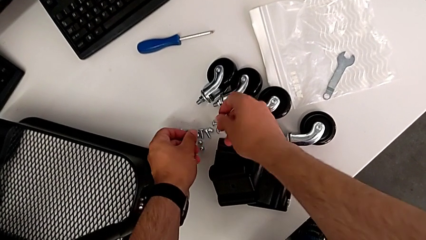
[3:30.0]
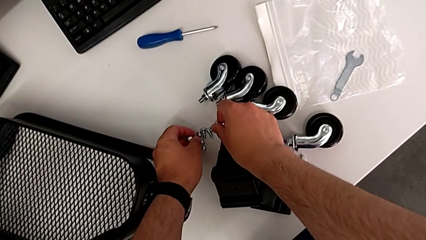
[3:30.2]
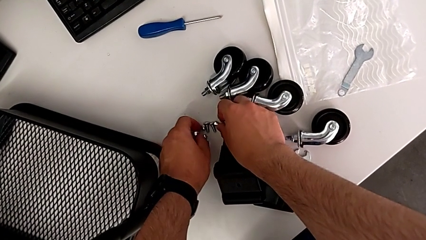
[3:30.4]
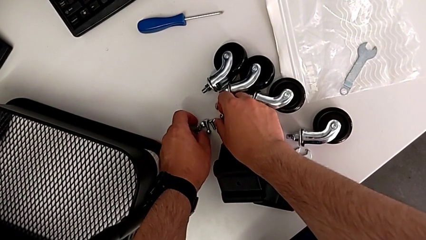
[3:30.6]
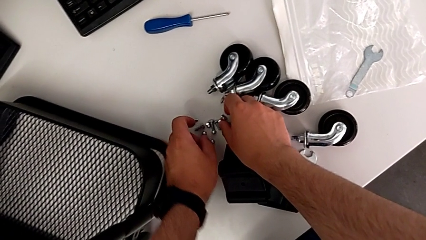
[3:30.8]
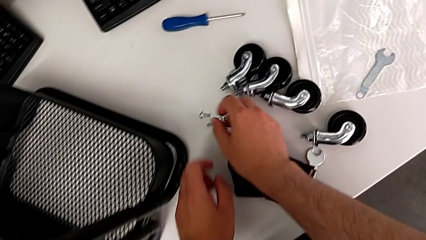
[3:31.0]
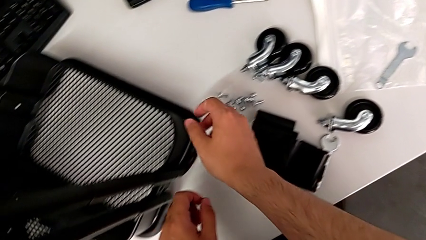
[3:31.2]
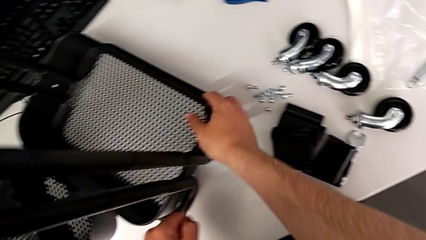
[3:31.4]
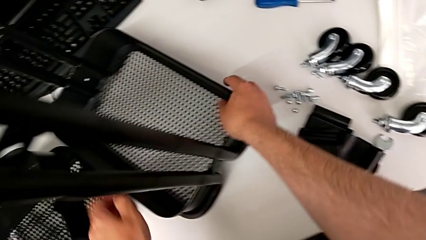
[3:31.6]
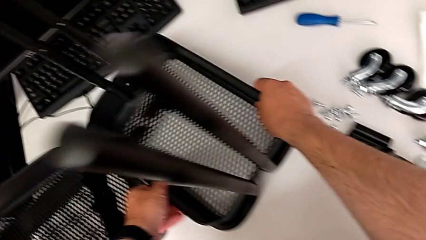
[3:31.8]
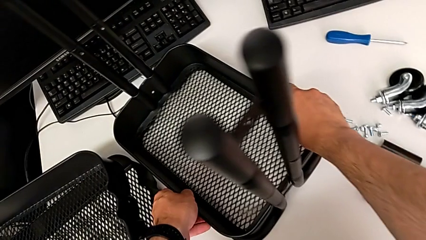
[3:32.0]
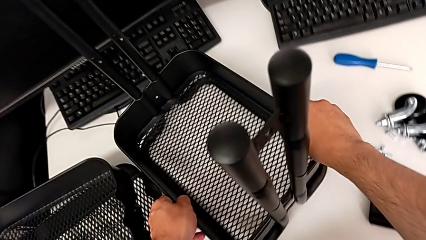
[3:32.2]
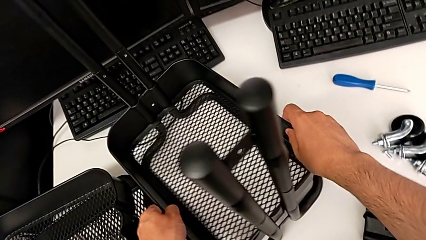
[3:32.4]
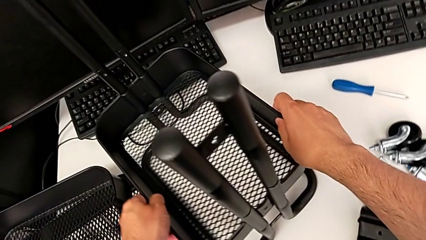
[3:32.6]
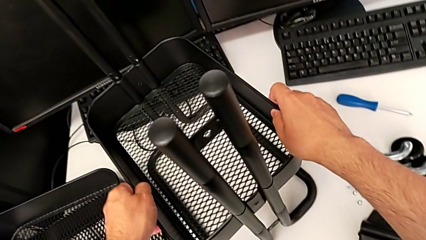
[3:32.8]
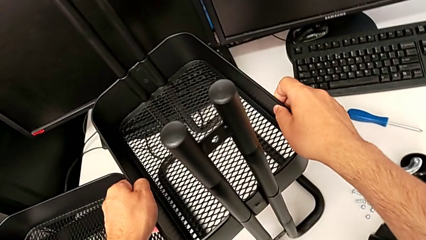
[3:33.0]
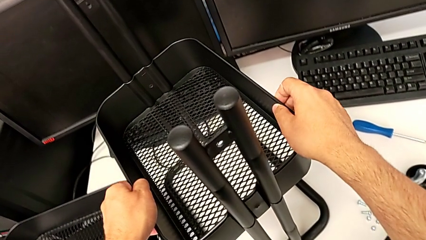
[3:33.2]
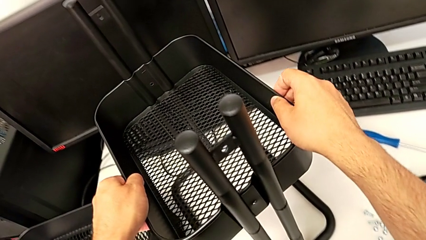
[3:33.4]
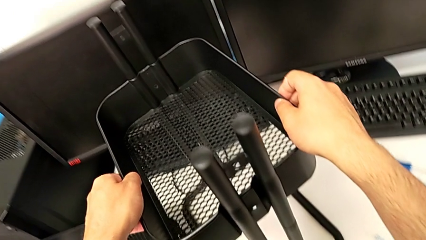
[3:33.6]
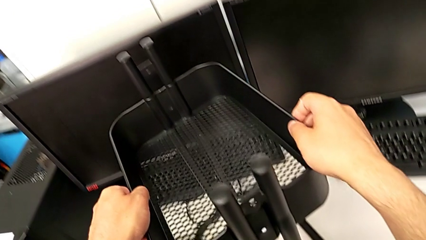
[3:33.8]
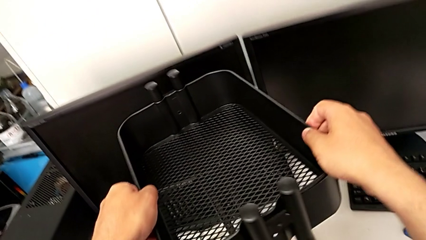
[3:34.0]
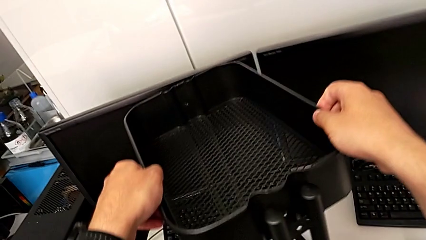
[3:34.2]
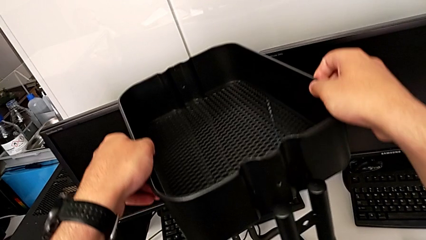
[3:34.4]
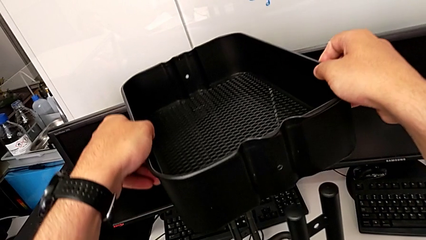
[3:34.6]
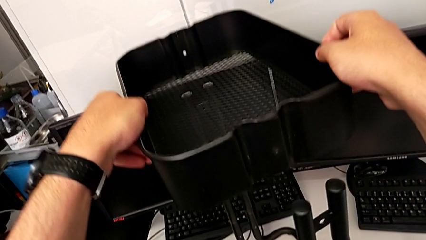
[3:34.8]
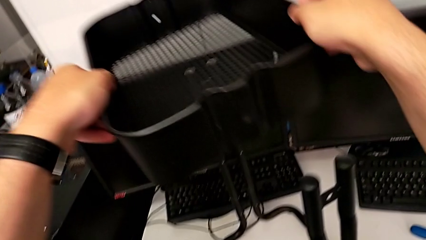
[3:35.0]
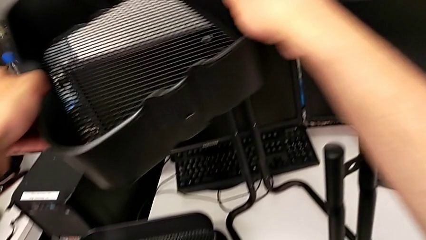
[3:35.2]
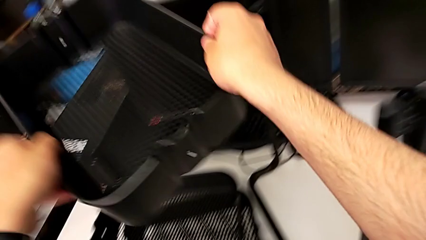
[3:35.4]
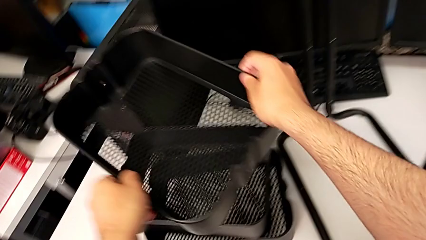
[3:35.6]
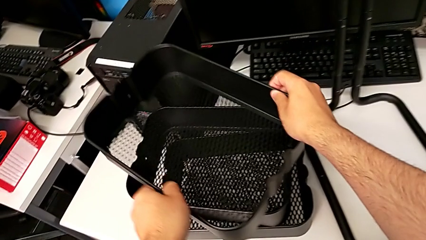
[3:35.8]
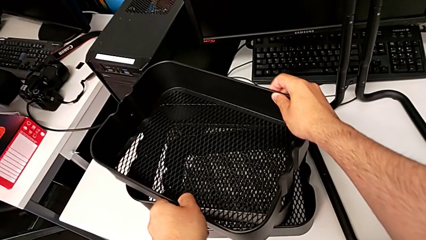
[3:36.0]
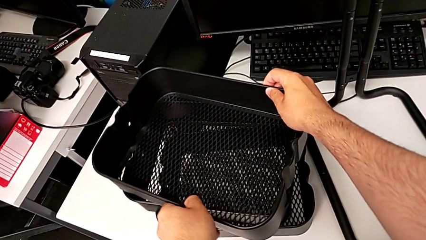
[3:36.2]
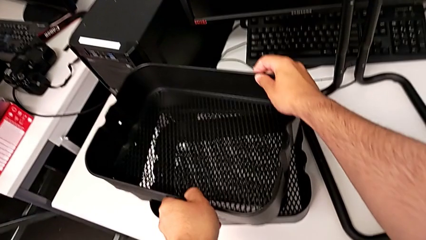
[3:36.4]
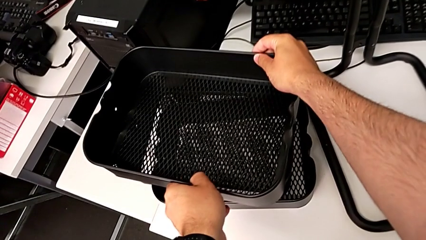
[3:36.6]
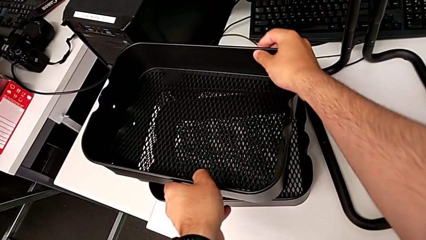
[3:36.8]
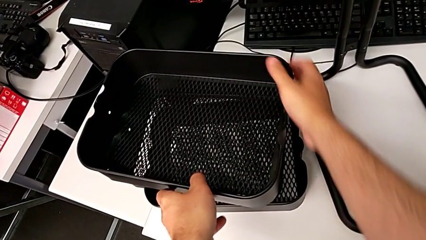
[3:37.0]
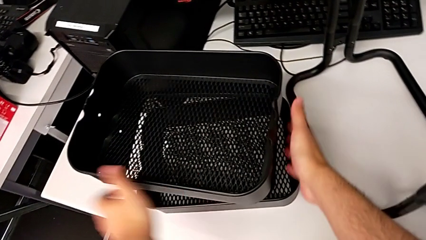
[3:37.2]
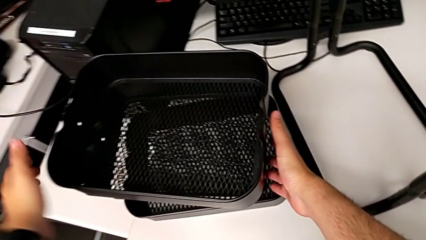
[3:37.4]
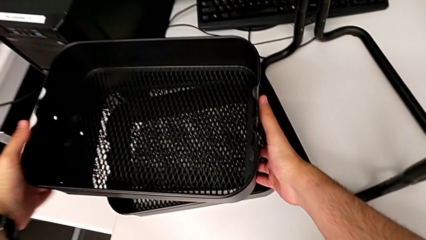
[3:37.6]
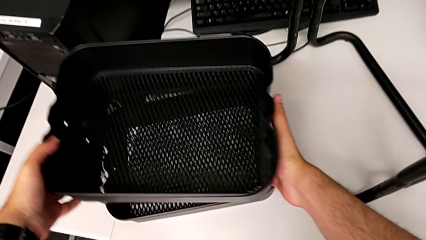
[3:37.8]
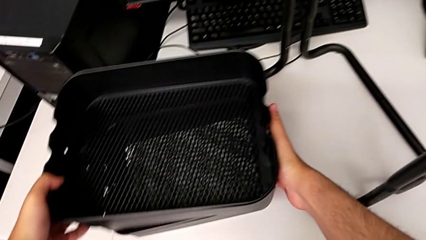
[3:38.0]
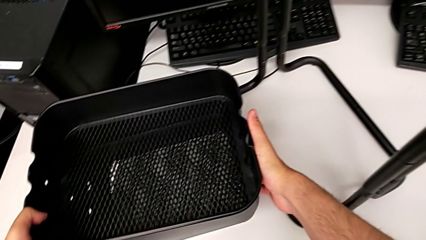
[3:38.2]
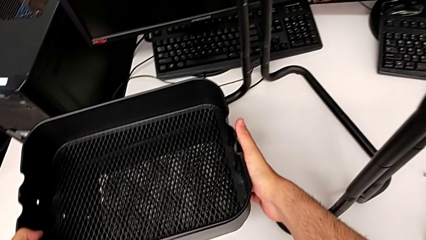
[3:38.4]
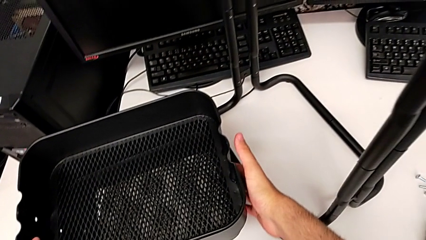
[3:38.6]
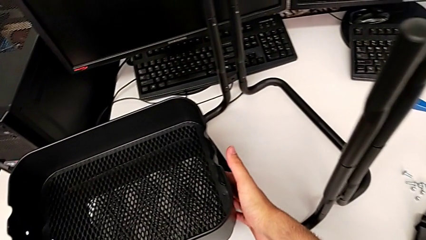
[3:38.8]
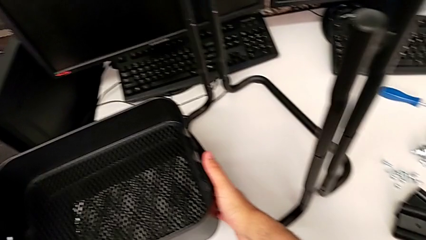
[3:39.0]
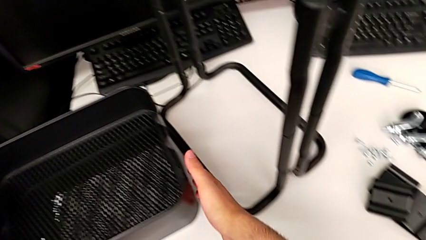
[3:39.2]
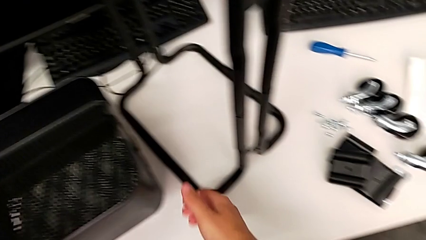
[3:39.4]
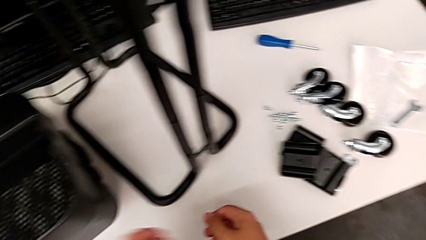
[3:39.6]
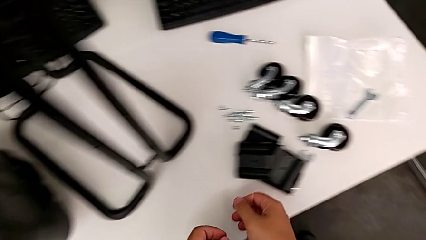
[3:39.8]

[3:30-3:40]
The camera wearer is disassembling the bottom tray. They grab the bottom grid tray, lift it, stack it and rotate it.

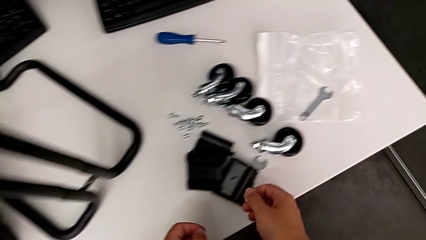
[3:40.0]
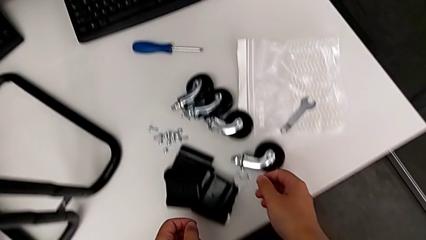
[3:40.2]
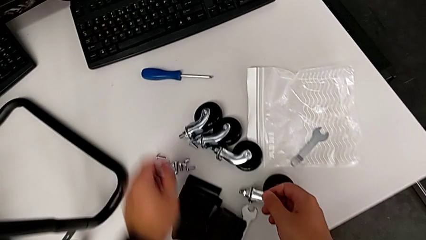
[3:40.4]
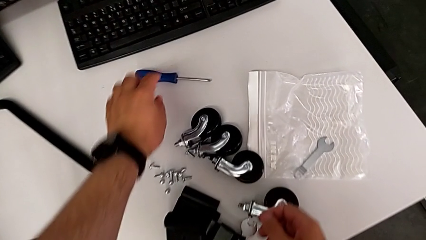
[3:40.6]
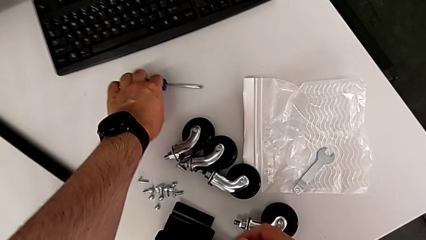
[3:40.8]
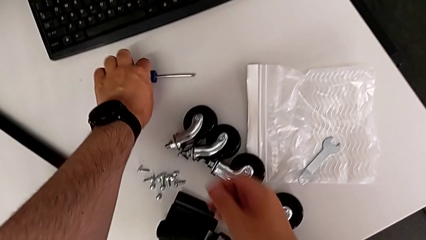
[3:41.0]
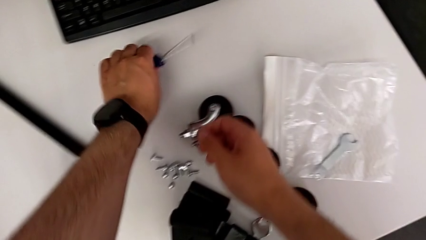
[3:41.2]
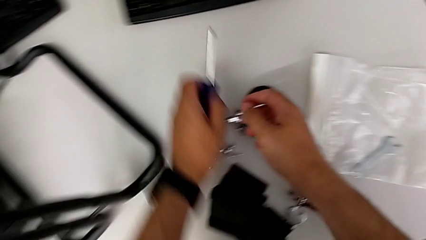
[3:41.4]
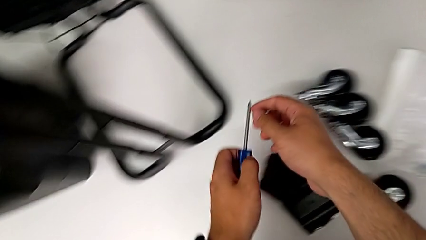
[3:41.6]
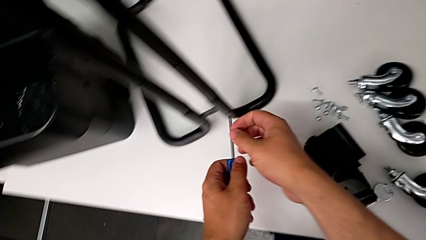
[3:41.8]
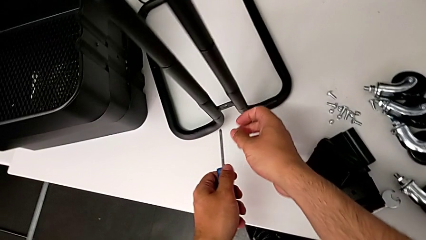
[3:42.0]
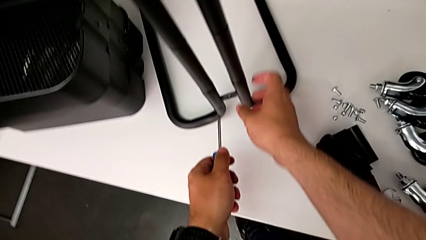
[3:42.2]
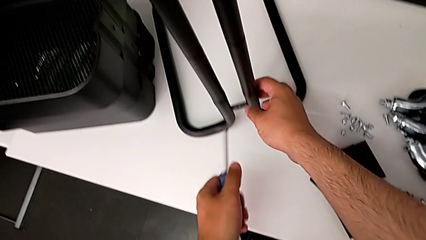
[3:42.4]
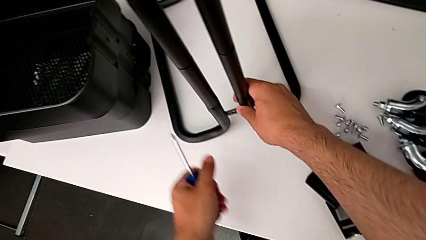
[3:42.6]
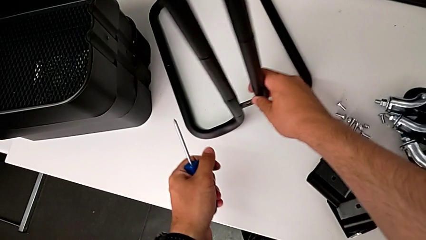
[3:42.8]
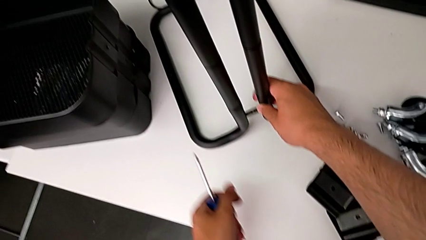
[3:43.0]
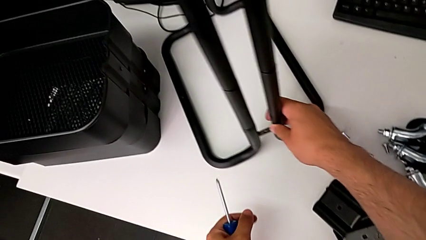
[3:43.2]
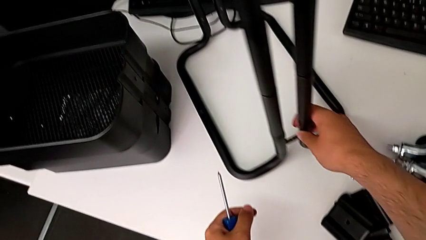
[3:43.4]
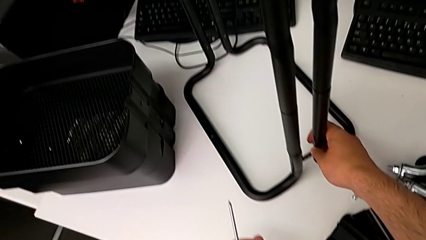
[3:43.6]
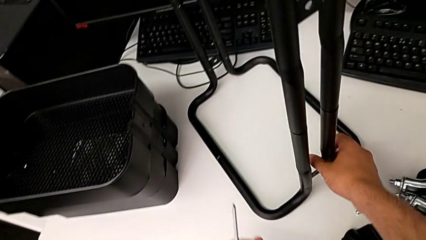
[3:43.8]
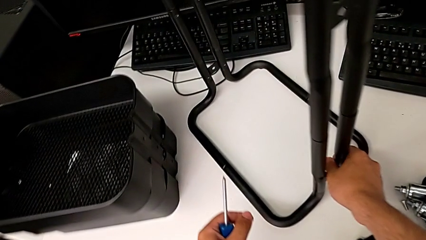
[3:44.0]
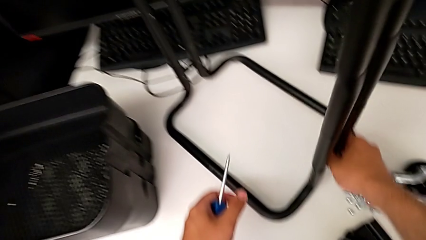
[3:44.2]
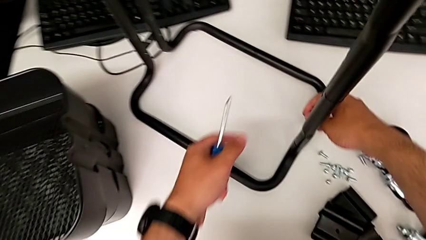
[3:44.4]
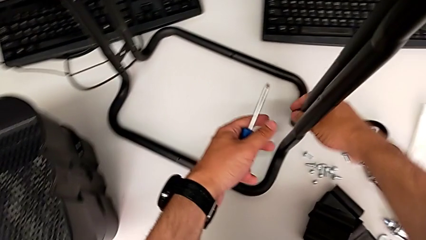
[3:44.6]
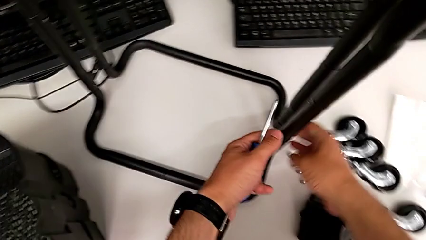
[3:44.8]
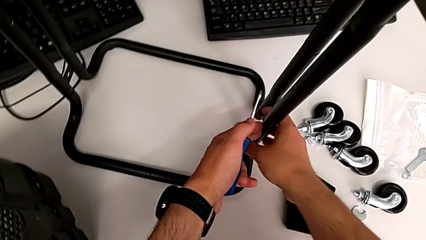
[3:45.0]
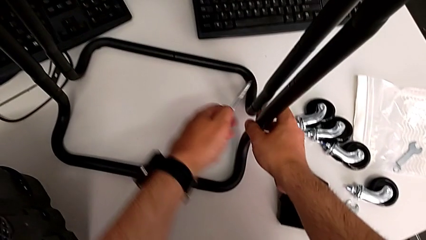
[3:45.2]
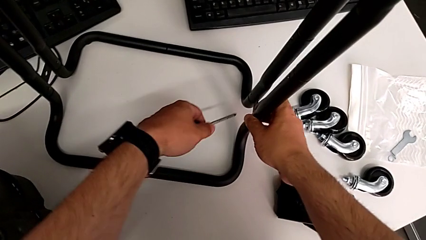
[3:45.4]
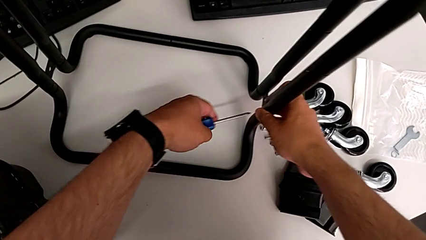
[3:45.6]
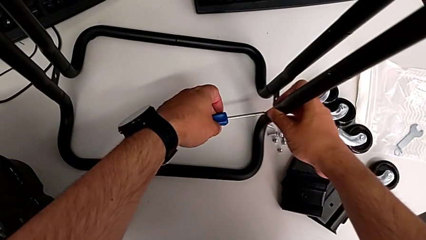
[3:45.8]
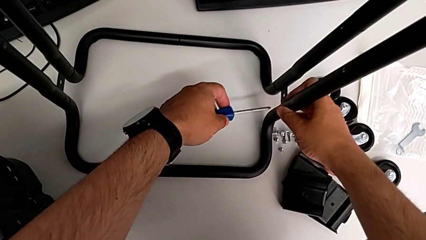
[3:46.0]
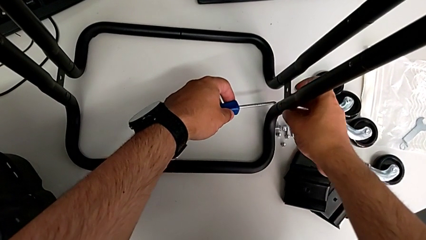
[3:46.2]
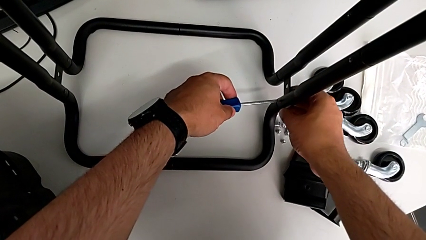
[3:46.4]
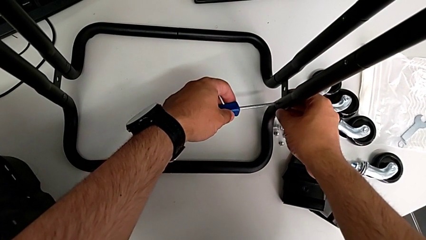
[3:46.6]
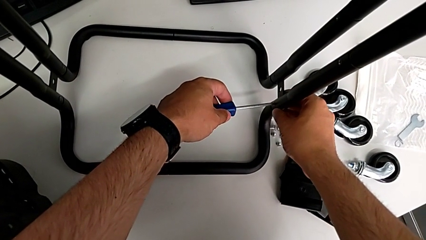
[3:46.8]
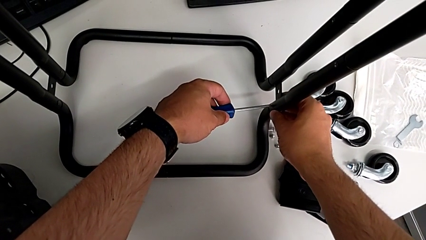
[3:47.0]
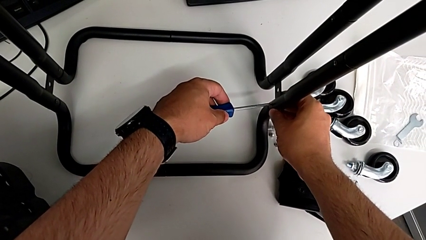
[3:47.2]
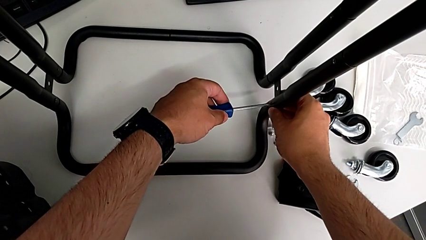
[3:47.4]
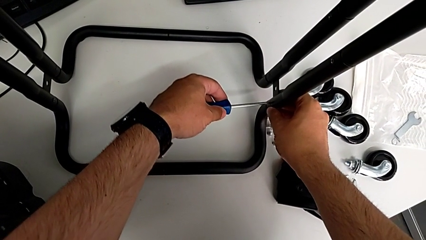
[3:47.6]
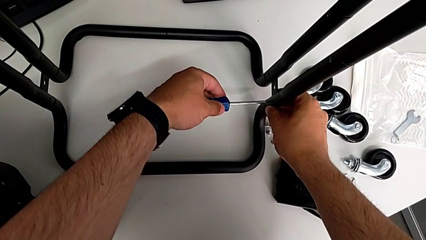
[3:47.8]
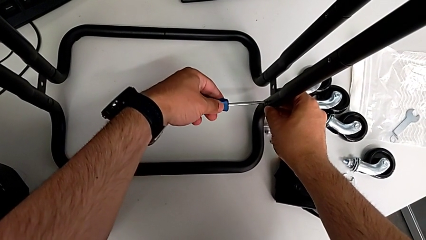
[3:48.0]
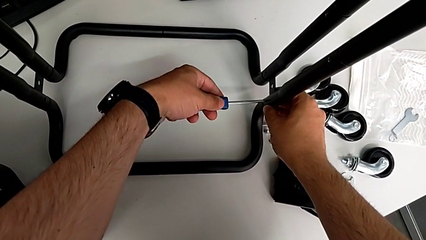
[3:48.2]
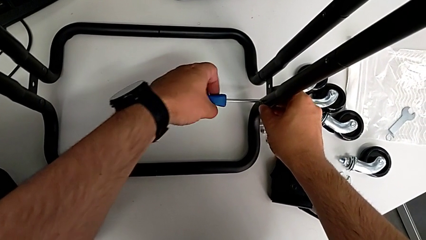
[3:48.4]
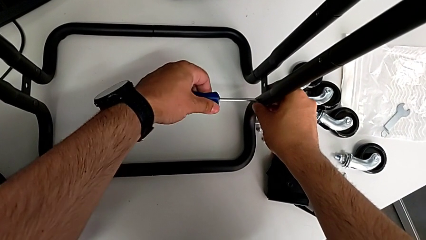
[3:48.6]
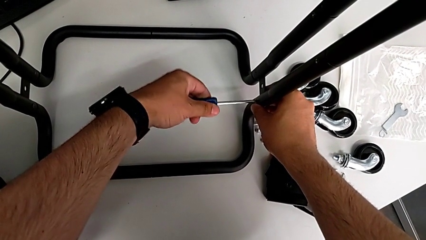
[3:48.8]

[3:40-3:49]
The camera wearer is unscrewing the first side bar. They grab the black screwdriver, rotate the black half frame and place the first screwdriver.
